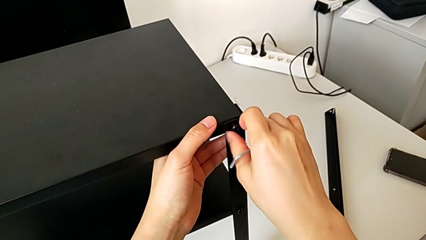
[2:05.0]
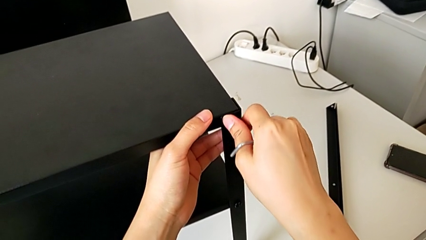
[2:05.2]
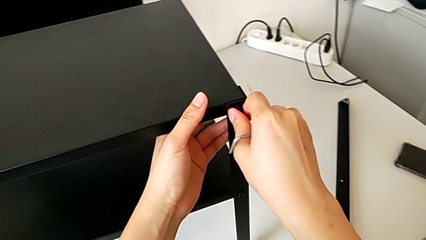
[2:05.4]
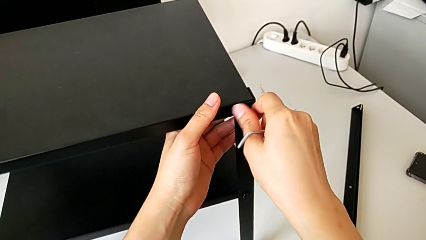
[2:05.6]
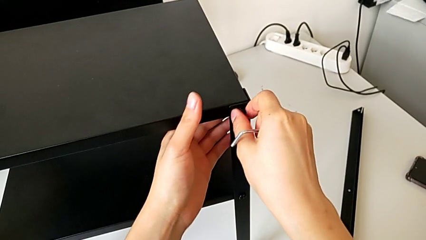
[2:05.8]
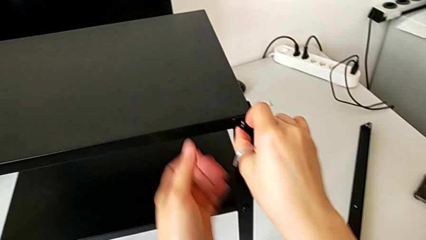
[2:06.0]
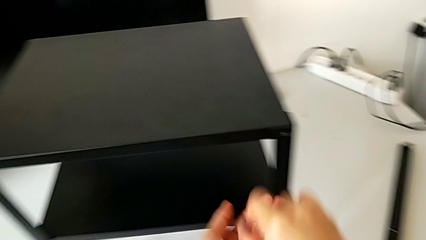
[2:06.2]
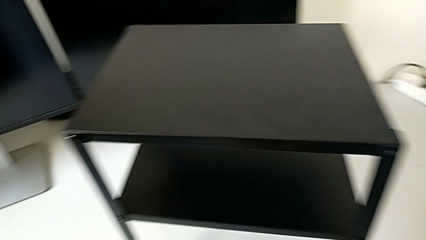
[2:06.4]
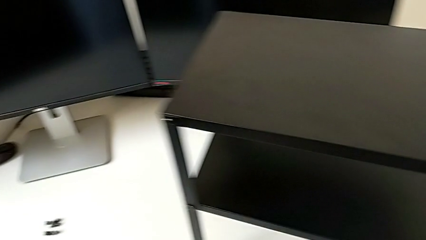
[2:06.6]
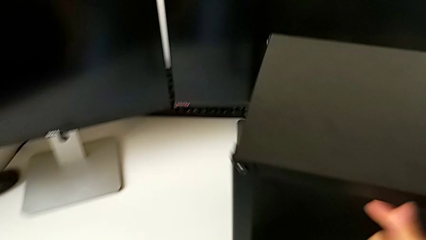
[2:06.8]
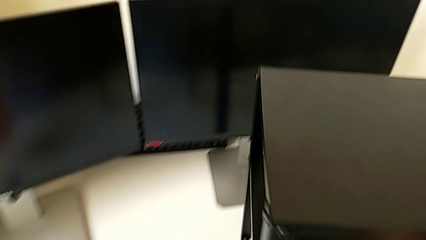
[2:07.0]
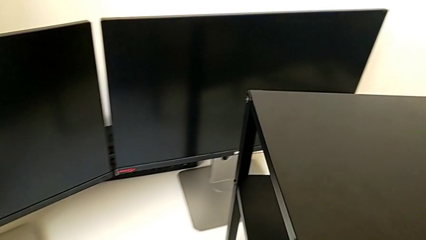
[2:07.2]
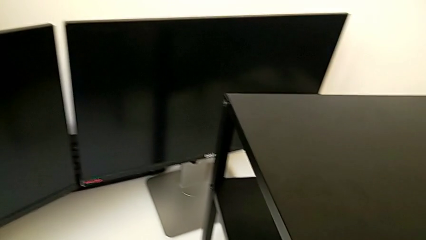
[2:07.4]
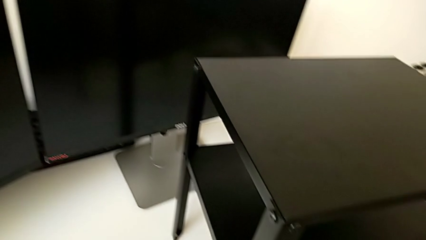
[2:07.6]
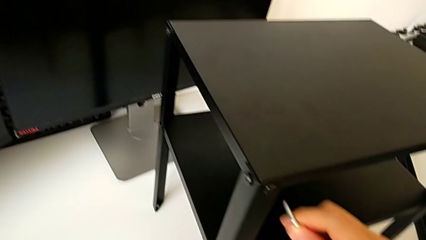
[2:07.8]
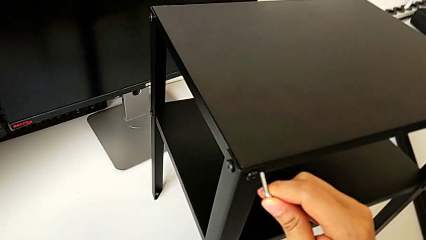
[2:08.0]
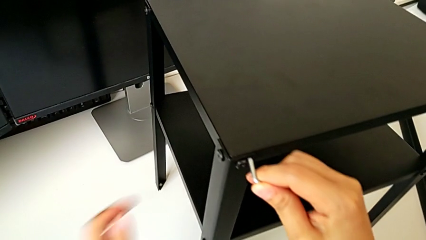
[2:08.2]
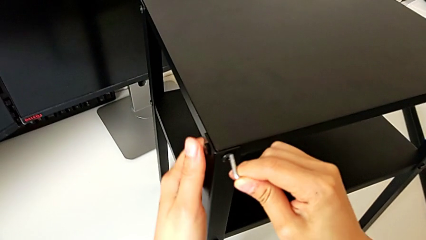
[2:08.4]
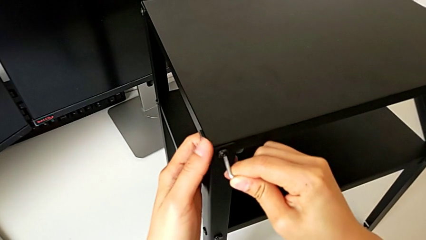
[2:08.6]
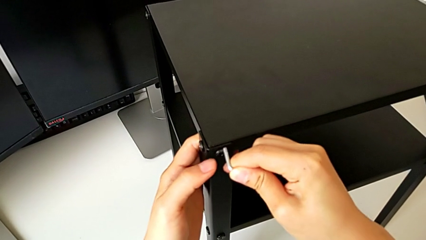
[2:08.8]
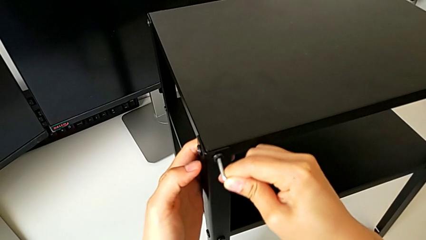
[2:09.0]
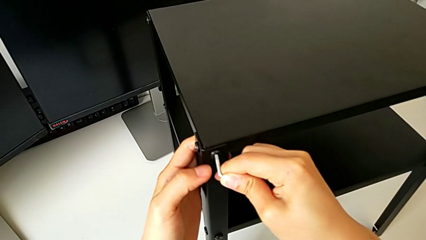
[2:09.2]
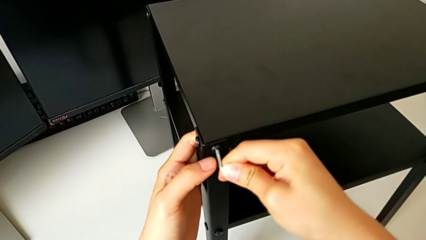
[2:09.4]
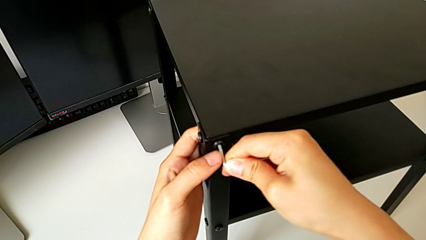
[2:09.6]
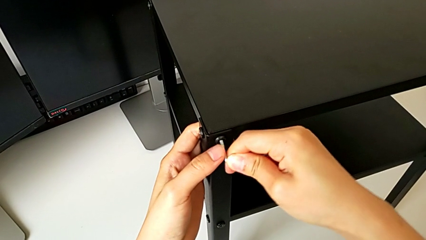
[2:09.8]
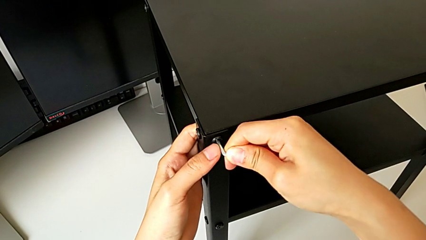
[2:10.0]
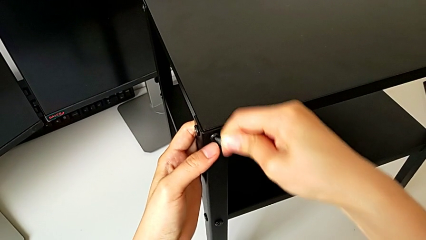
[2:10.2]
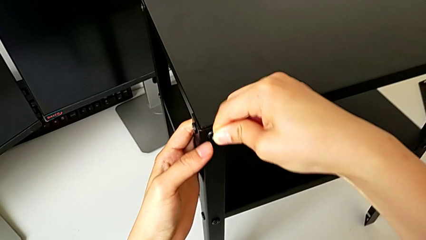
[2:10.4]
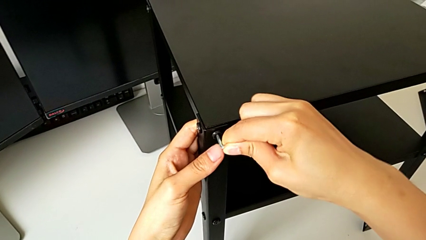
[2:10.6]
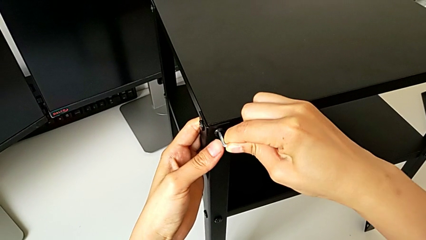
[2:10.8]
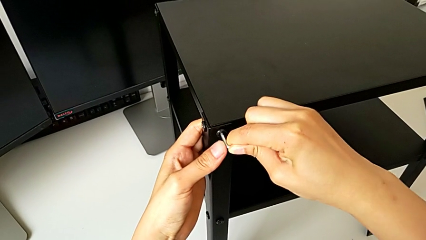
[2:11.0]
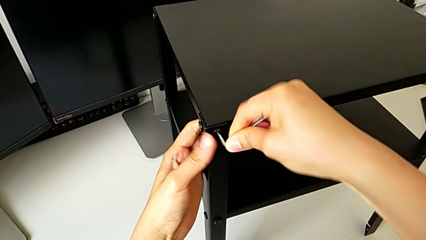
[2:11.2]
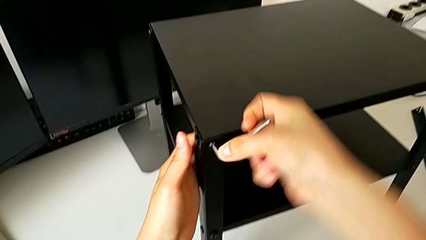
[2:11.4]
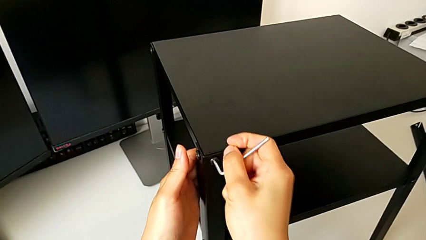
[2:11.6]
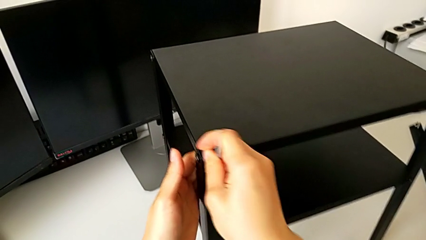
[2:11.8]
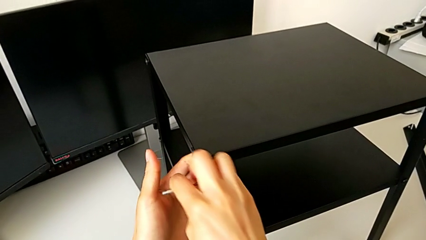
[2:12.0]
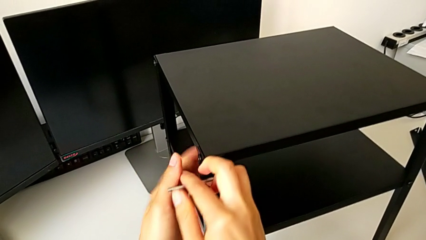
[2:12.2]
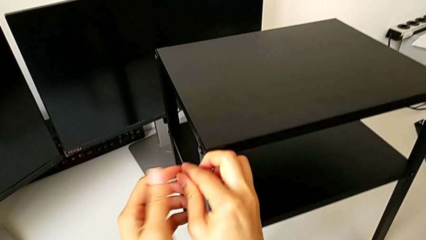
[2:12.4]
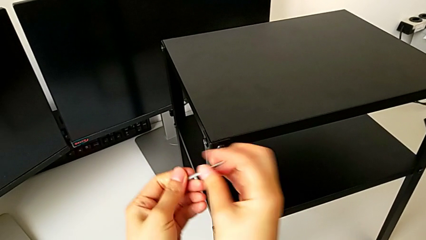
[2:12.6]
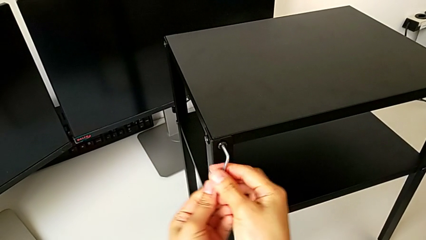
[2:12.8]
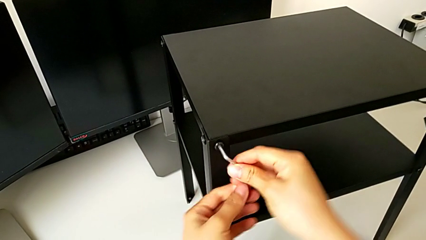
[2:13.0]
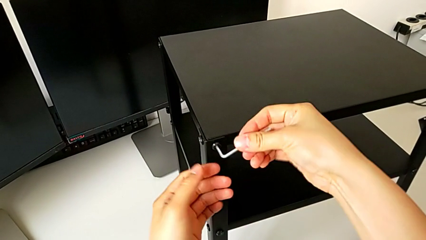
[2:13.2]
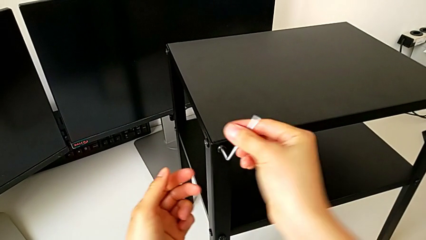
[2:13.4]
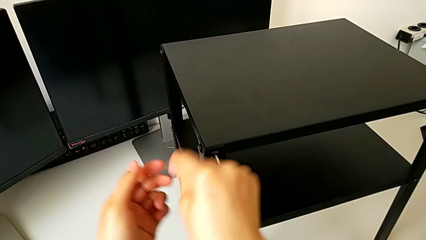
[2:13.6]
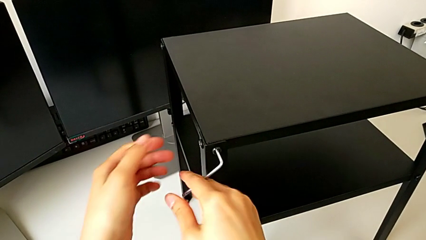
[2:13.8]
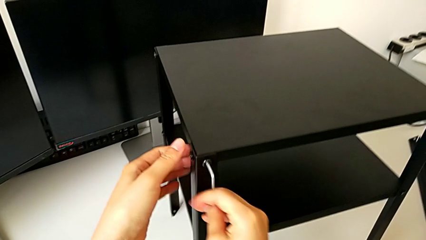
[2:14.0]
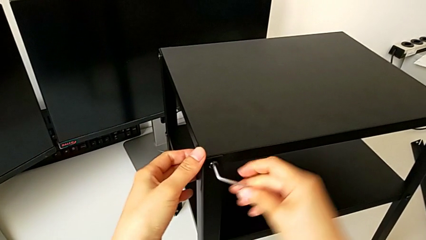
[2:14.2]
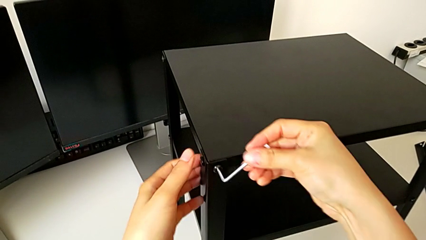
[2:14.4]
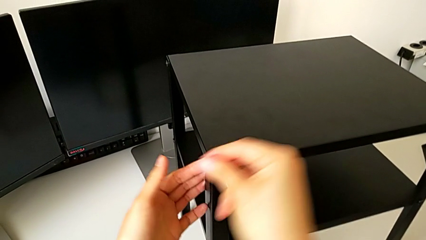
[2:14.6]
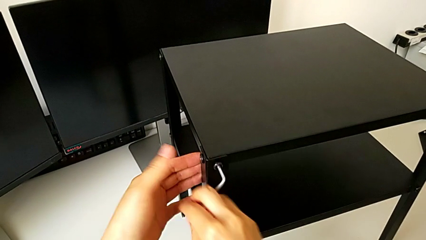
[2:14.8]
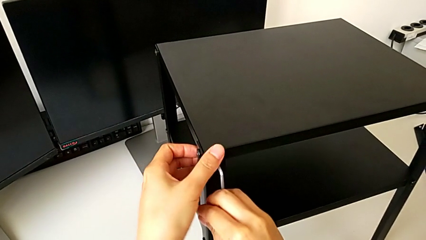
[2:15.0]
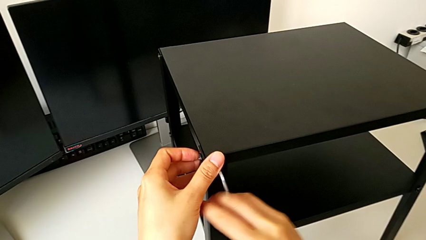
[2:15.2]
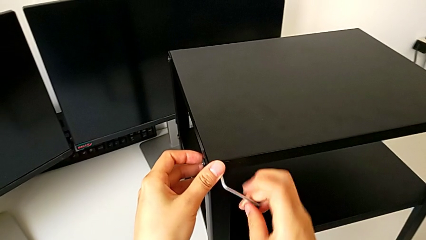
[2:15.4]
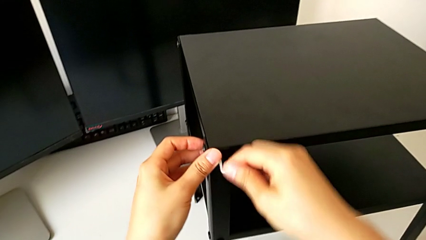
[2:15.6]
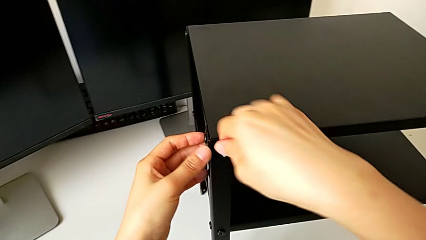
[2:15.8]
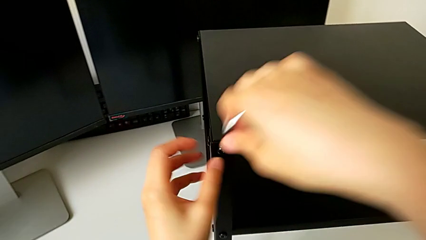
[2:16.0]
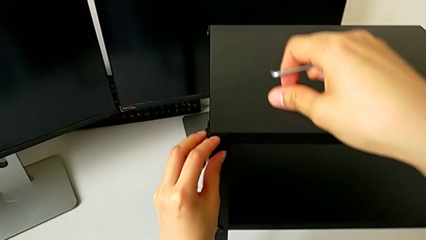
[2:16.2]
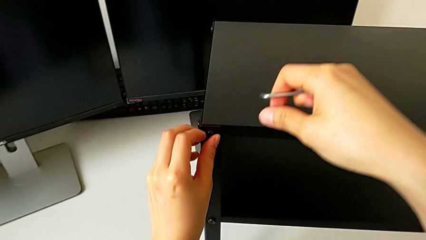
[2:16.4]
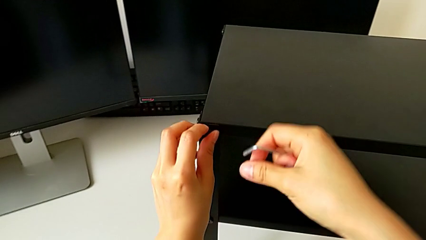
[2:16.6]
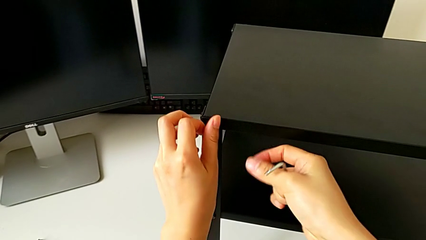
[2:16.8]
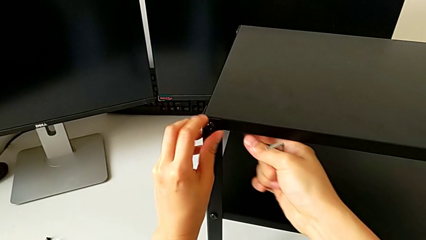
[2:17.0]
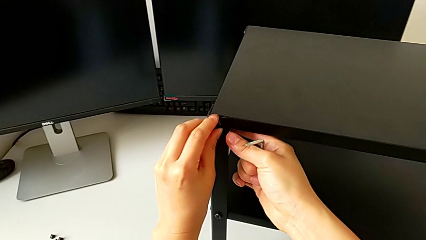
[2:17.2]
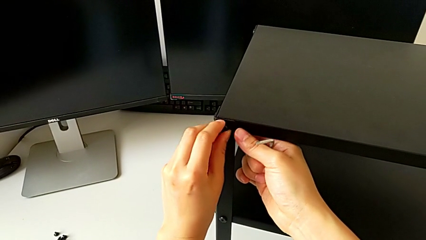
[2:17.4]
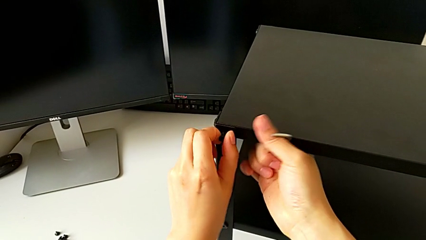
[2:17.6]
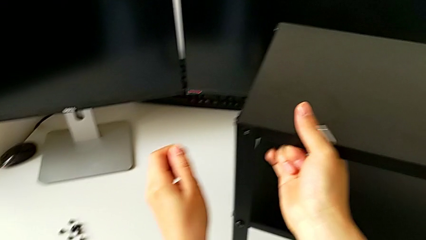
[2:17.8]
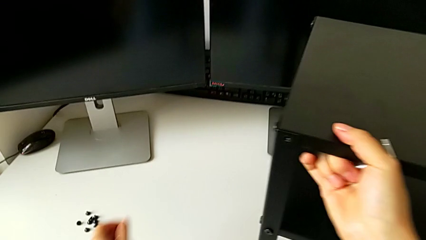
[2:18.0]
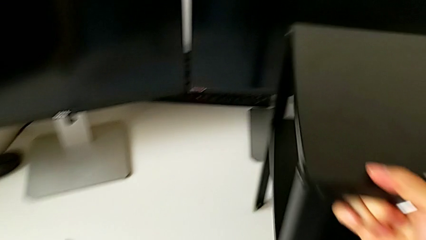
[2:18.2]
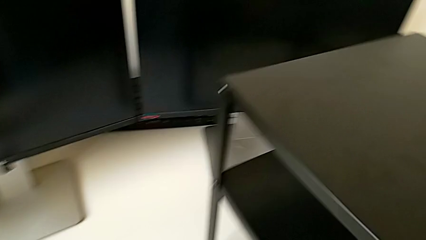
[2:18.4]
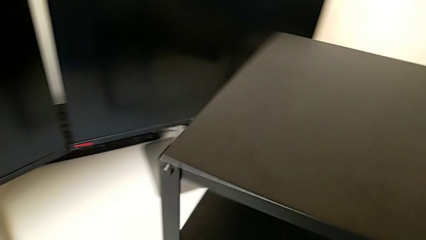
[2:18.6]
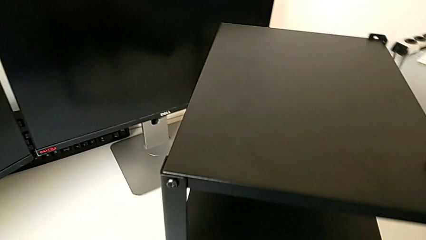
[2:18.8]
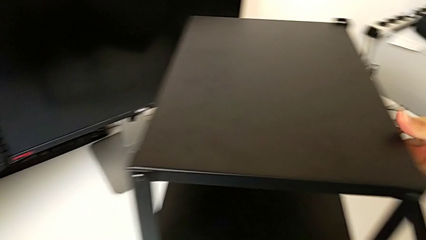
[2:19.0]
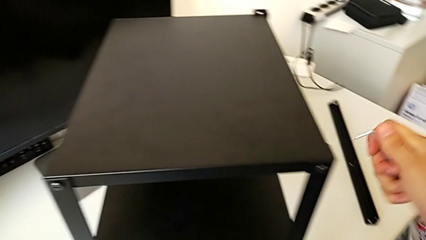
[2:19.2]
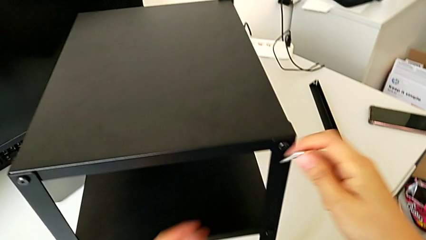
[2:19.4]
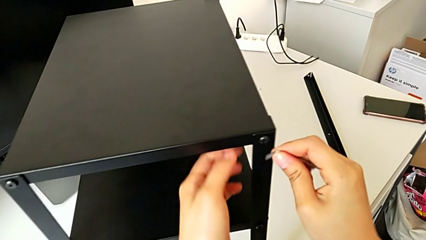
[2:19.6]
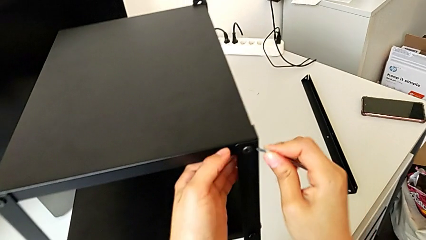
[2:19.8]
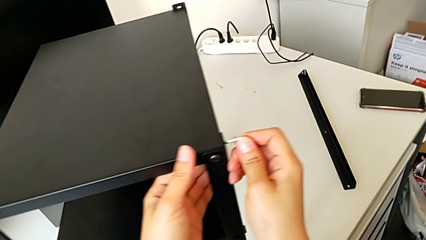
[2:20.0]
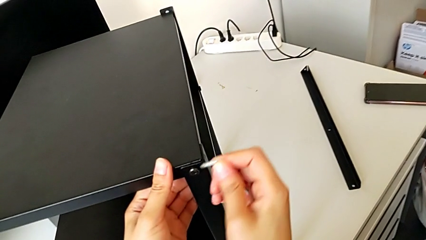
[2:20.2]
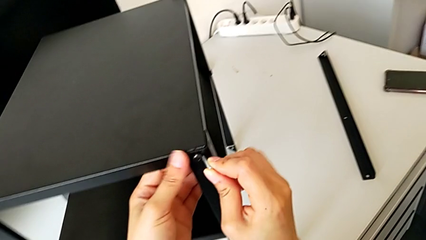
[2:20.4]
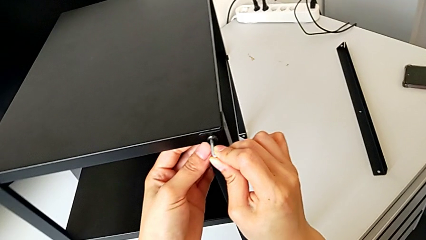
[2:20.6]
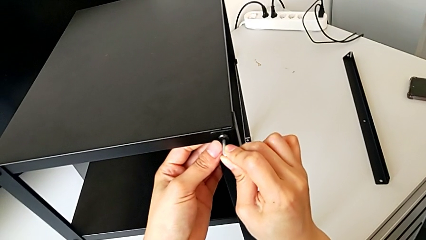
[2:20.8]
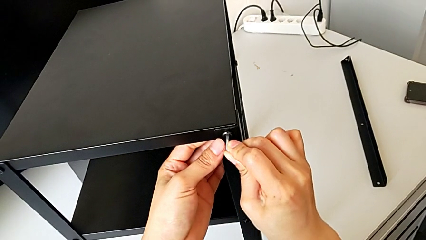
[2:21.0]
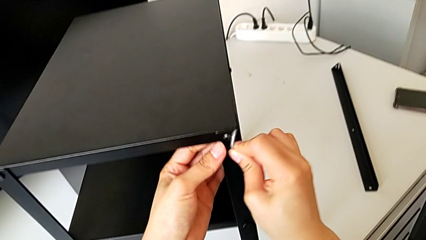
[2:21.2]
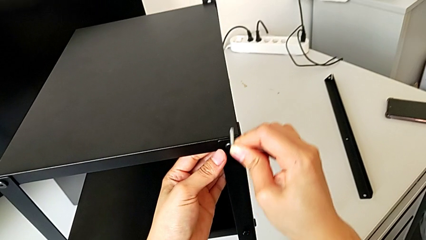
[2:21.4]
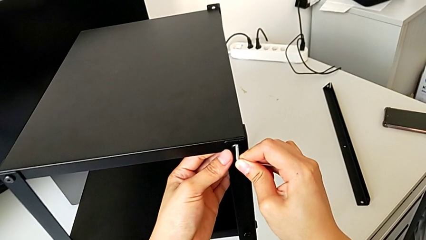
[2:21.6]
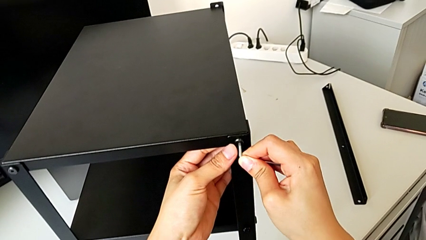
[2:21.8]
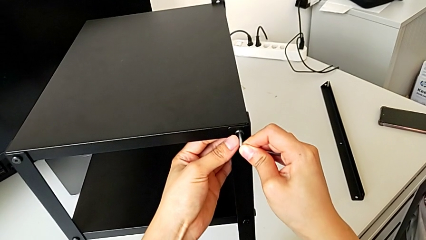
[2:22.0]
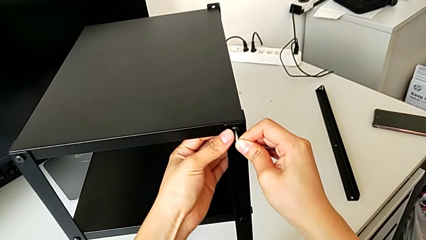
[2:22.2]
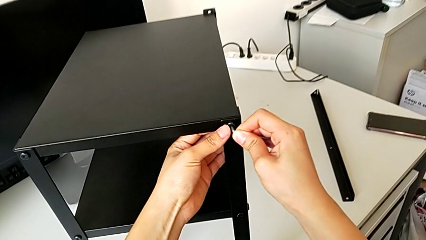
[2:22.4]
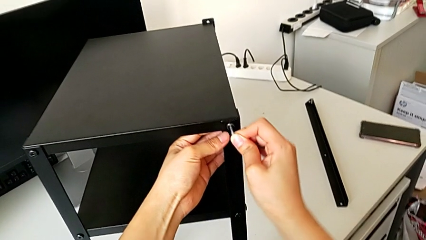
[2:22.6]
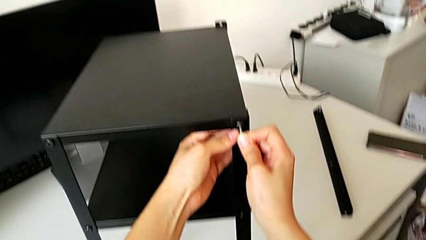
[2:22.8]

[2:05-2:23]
The camera wearer is unscrewing four screws. They place the left hex socket head, insert the Allen wrench, unscrew the top hex socket head, withdraw the hex socket head, rotate the nightstand and insert the Allen wrench.
